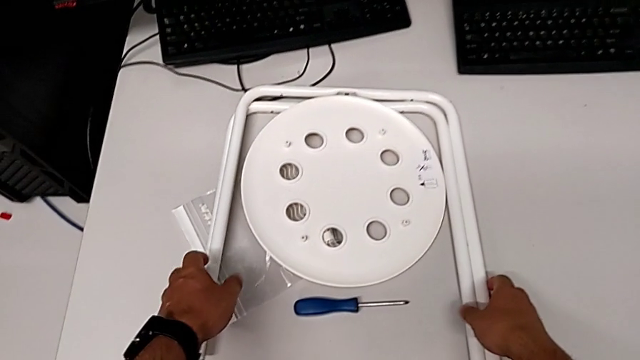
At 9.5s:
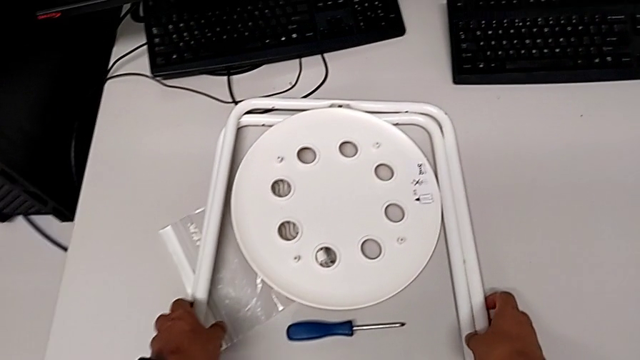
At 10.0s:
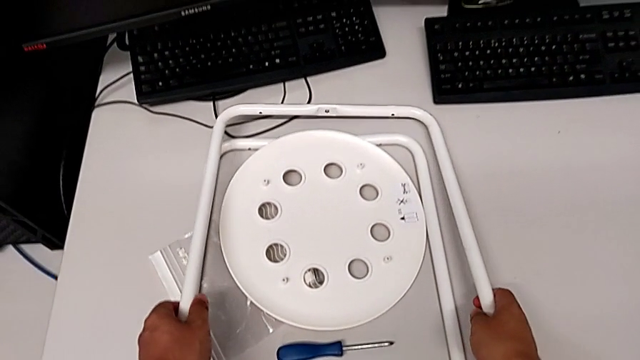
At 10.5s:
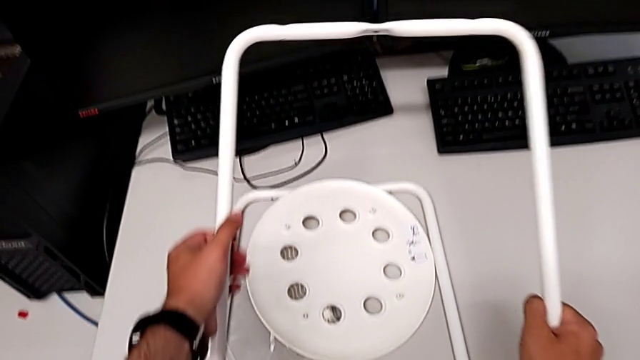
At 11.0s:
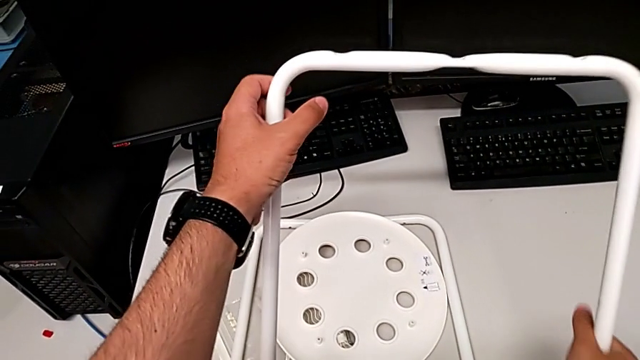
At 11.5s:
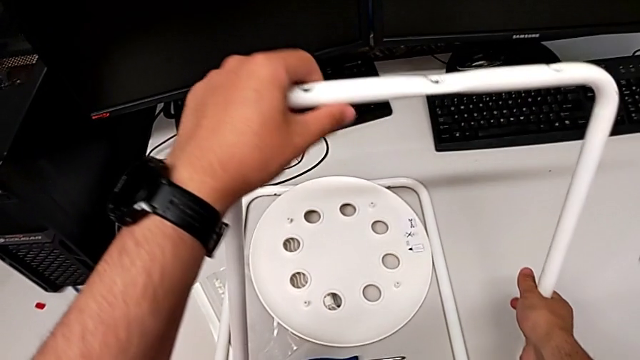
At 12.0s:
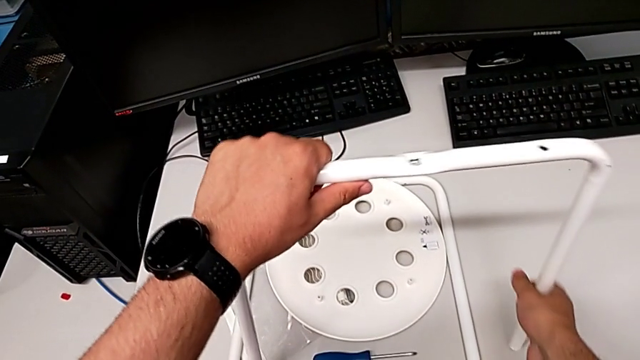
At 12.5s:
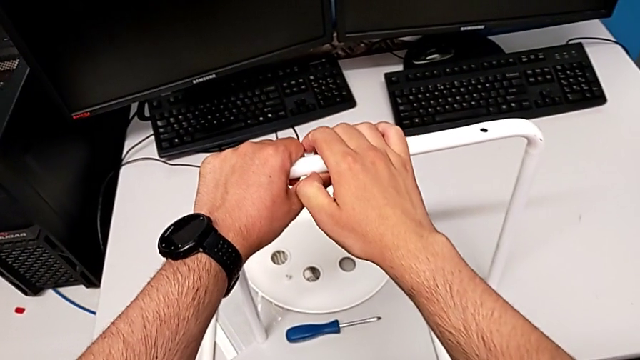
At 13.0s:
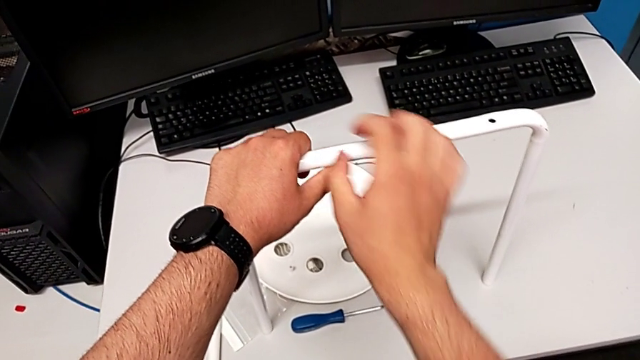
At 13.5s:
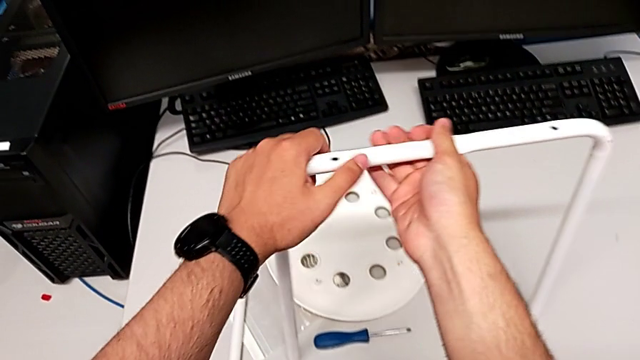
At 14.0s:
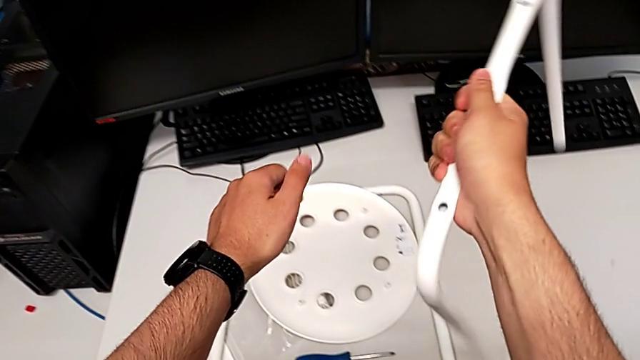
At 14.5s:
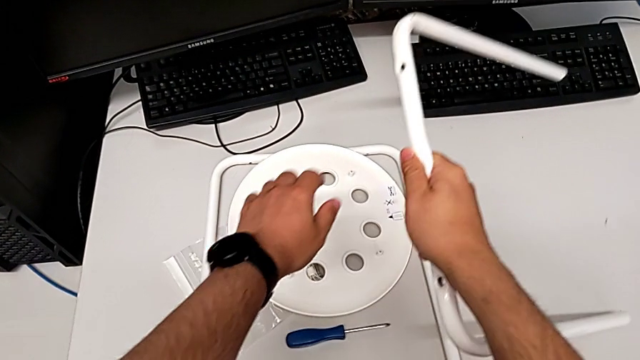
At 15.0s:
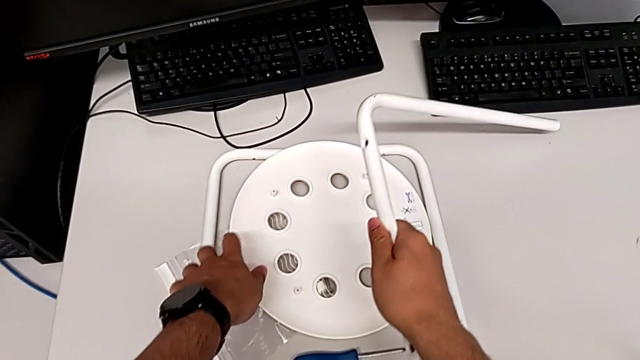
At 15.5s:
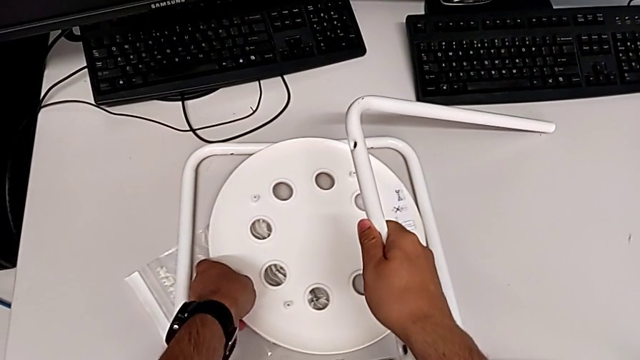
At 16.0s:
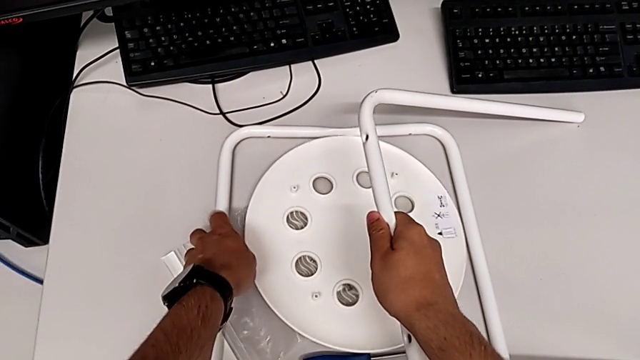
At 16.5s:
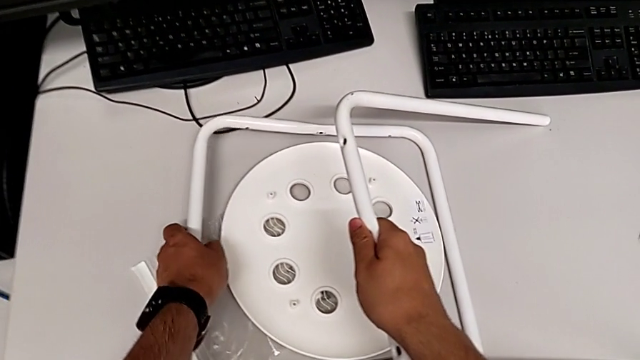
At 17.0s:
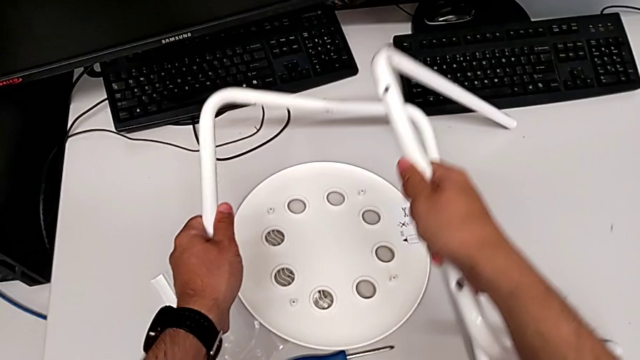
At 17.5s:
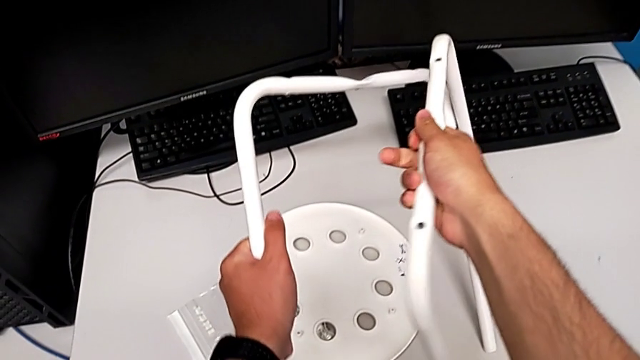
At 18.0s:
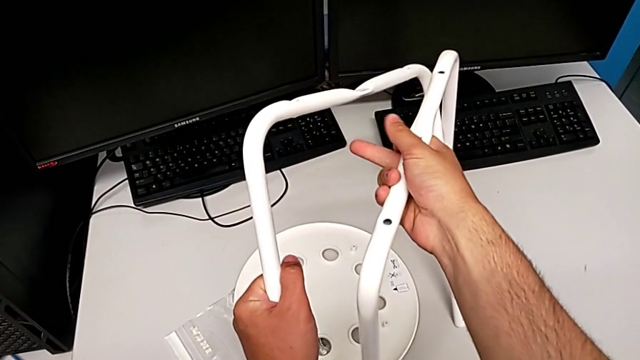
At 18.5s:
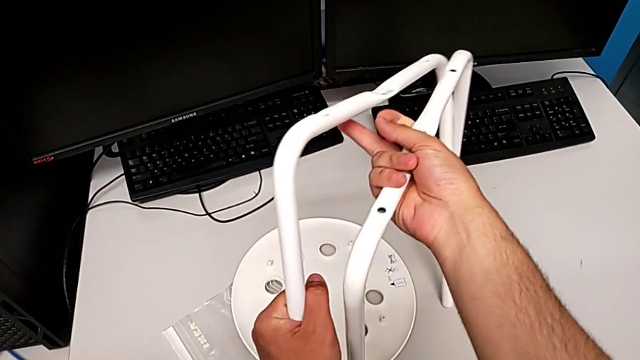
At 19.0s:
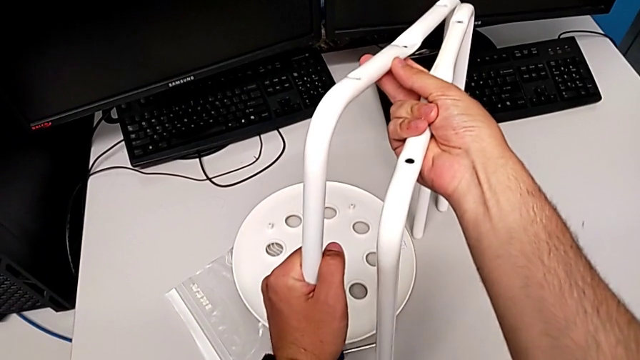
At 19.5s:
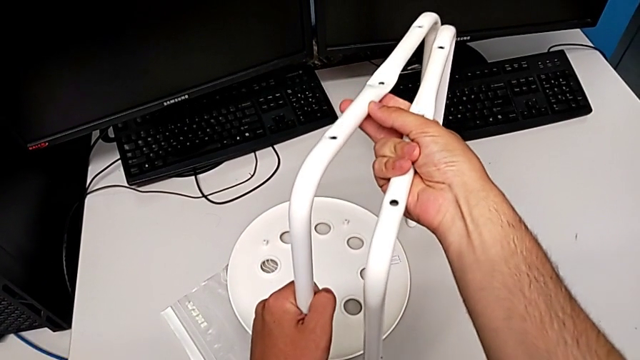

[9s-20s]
The camera wearer is screwing the middle screw on the leg. They grab the leg with the right hand, place it, rotate it, grab it with the left hand and grab it.

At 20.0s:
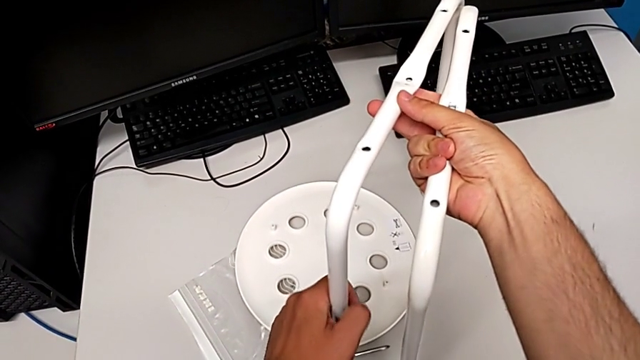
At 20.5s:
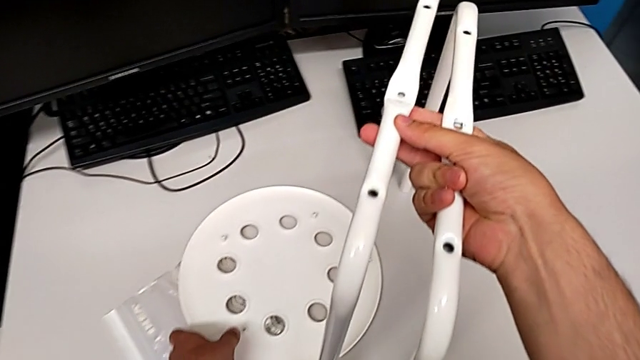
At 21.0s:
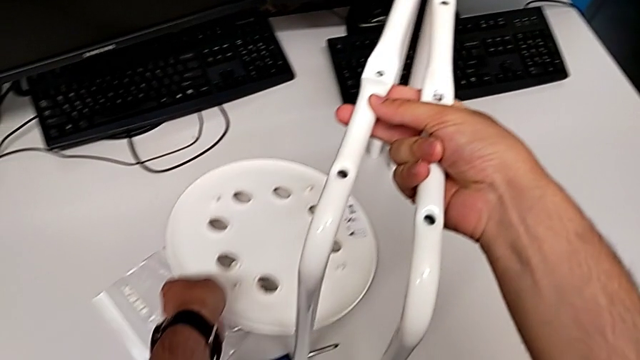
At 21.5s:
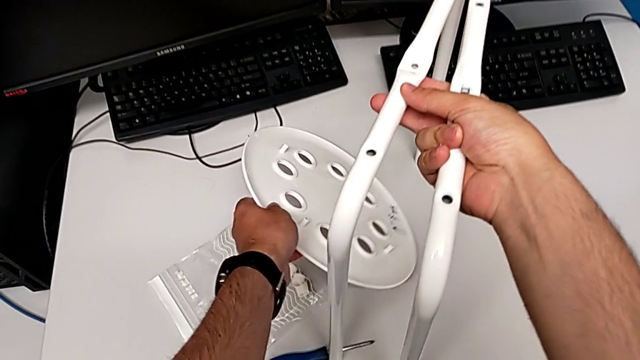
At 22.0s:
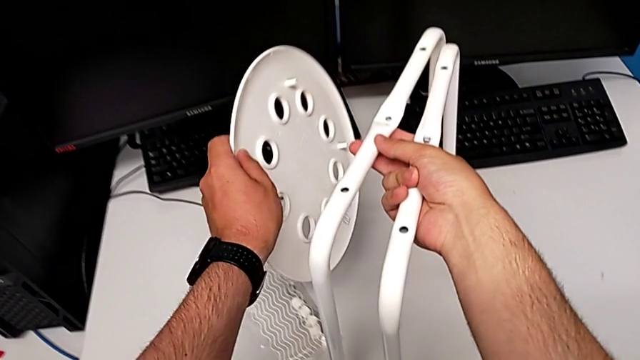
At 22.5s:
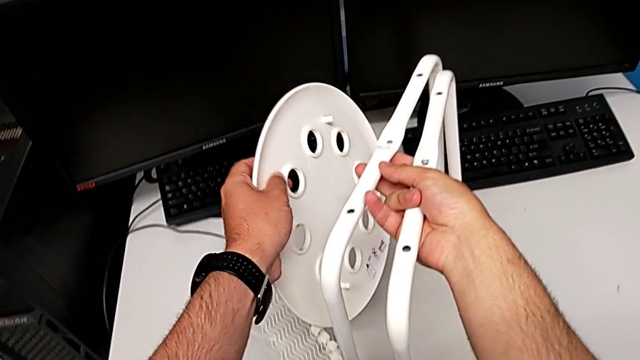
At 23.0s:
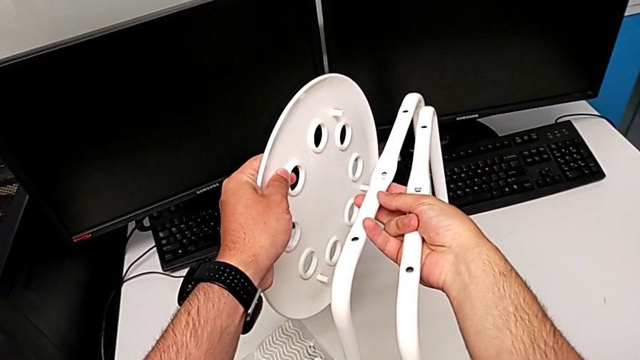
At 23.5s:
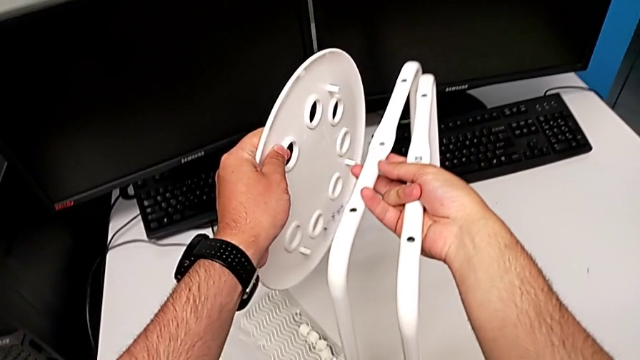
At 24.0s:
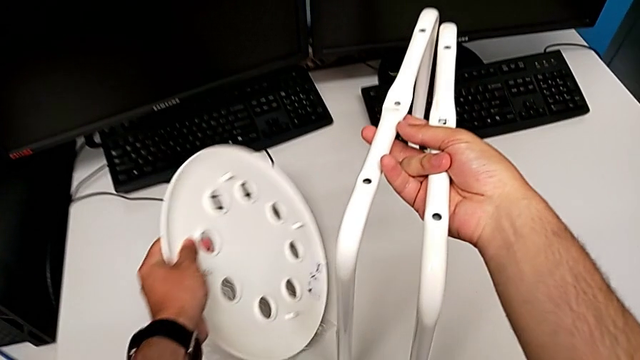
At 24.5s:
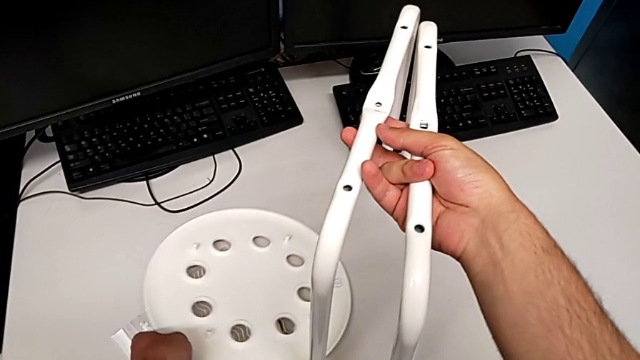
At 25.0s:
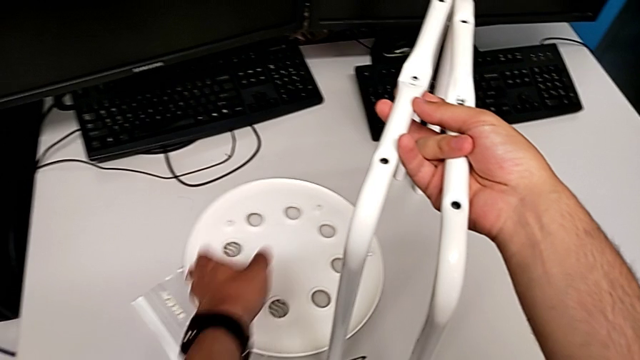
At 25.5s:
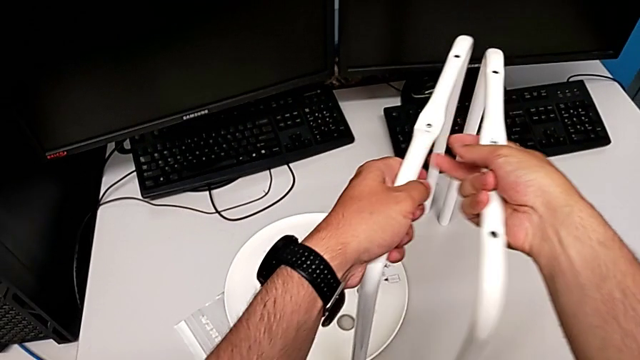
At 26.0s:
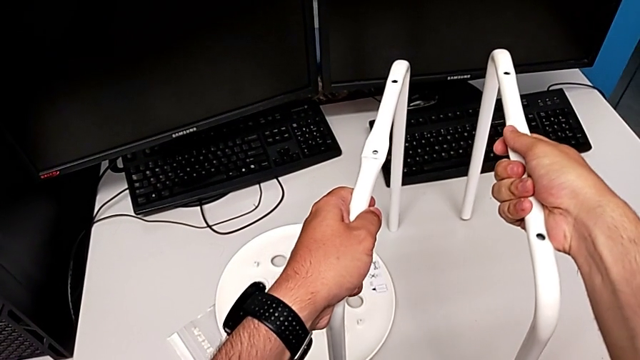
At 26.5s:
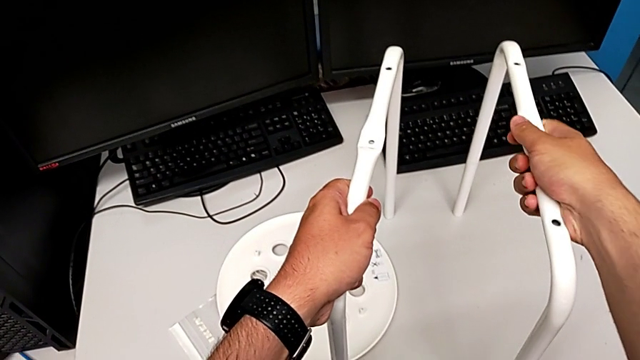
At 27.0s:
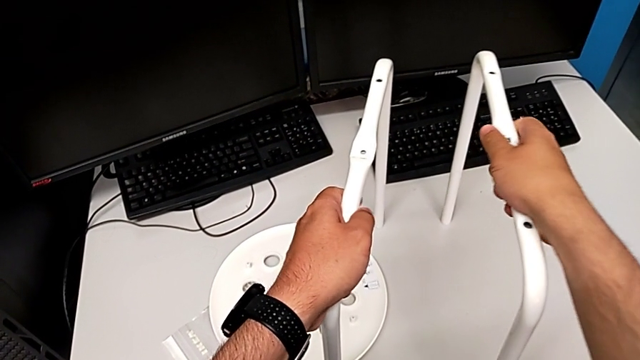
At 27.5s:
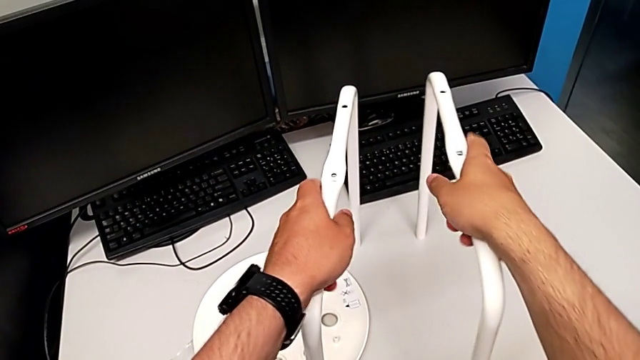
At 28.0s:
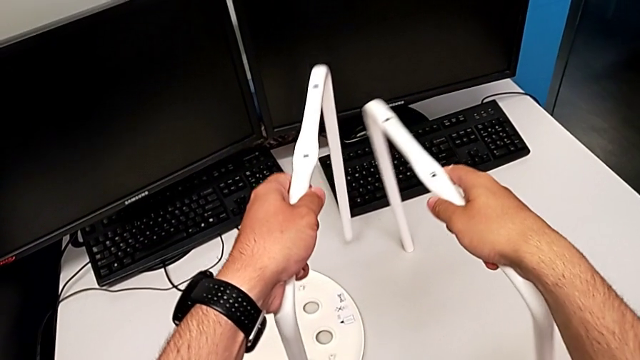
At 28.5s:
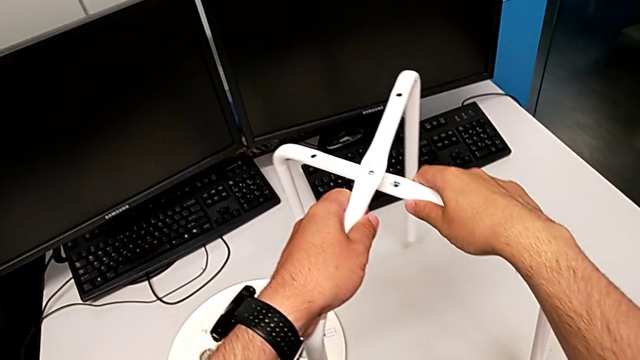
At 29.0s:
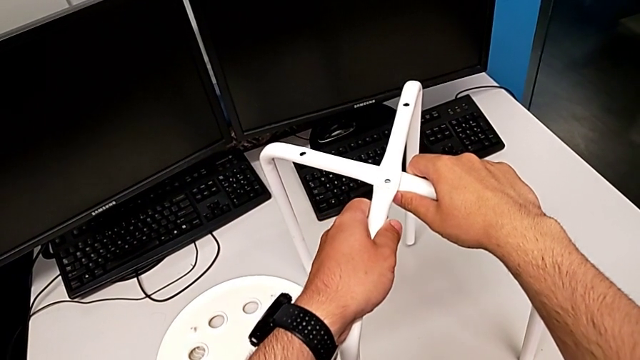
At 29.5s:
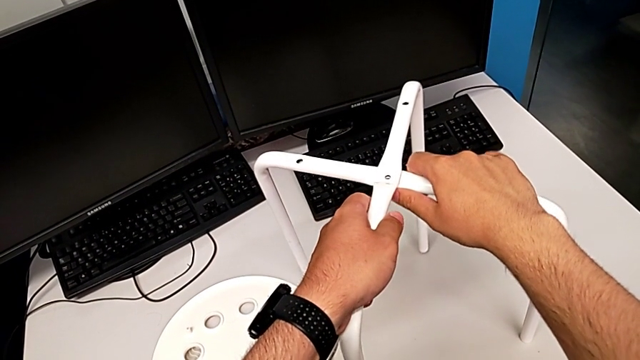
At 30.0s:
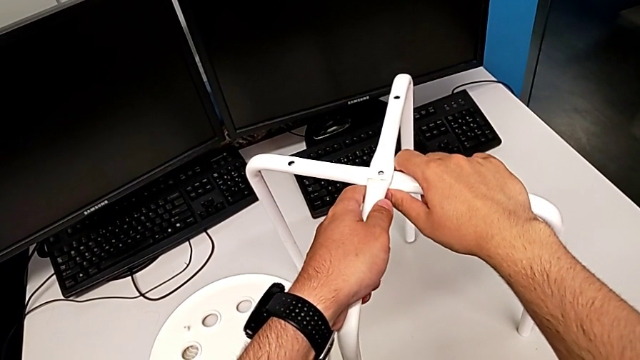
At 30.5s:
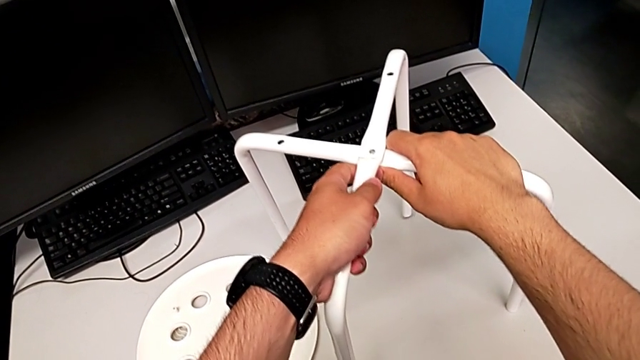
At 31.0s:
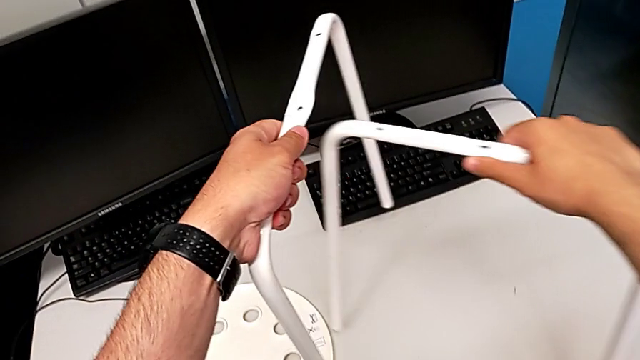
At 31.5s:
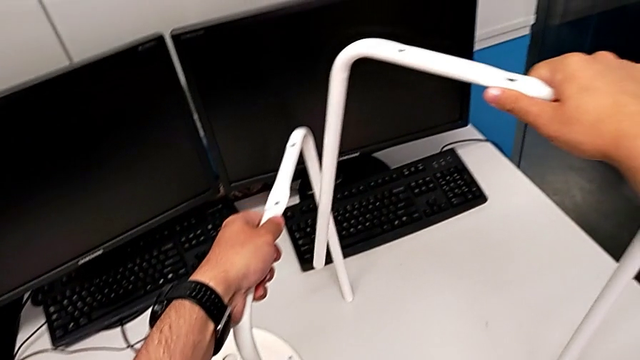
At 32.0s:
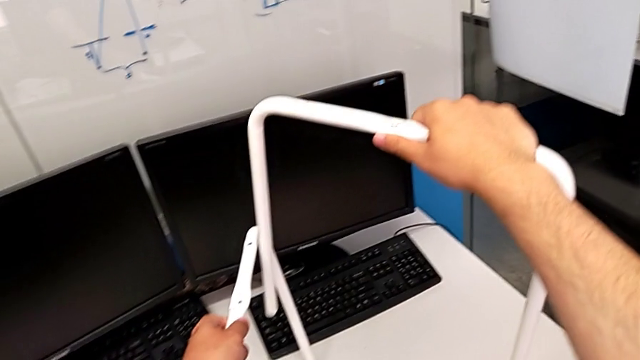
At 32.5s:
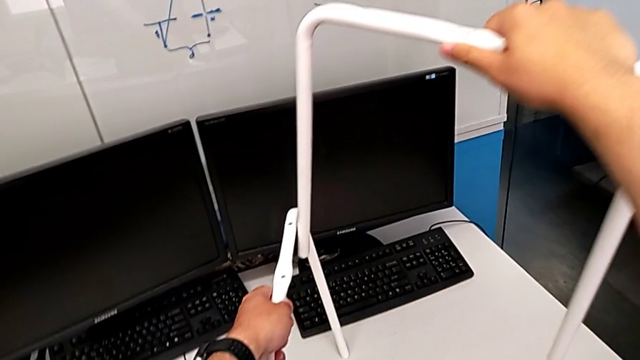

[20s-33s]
The camera wearer is screwing the middle screw on the leg. They wrongly grab the seat, place it, hold the leg, wrongly align it, disassemble it and lift it.
